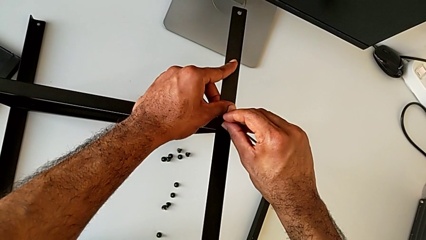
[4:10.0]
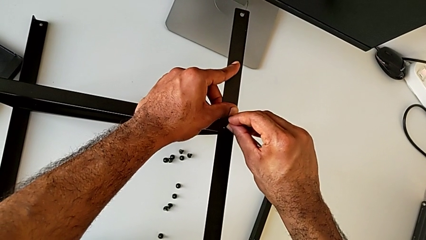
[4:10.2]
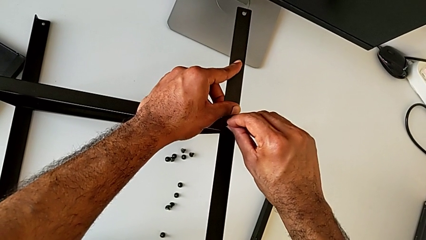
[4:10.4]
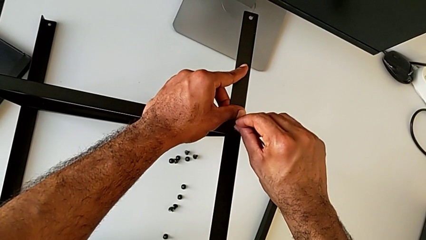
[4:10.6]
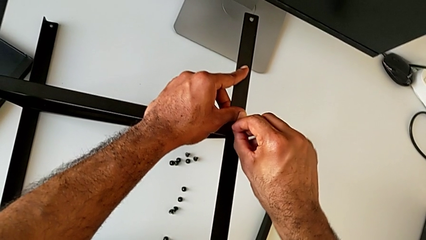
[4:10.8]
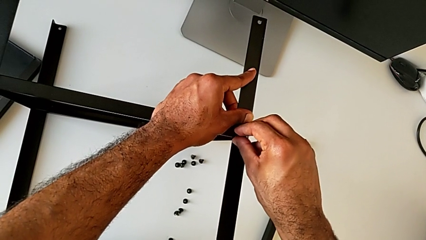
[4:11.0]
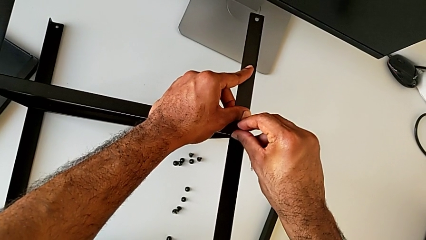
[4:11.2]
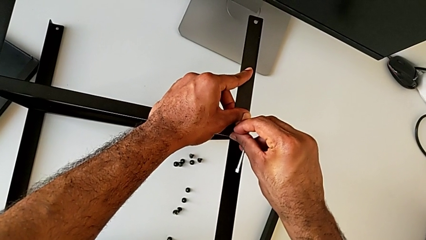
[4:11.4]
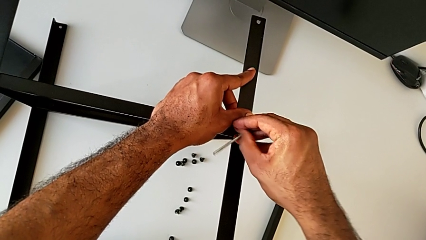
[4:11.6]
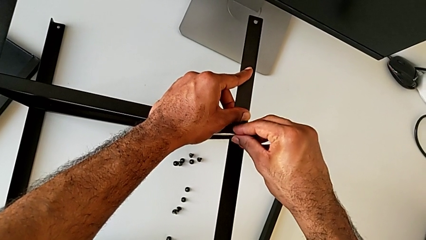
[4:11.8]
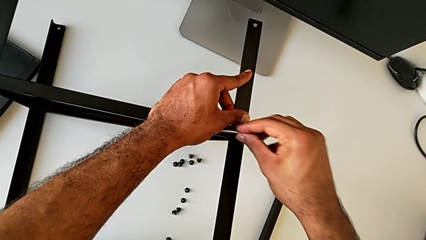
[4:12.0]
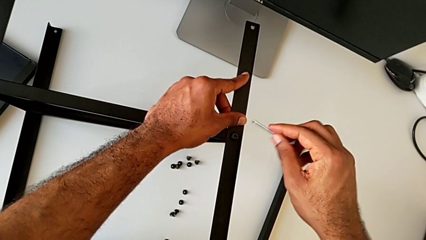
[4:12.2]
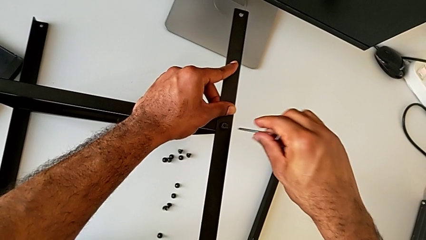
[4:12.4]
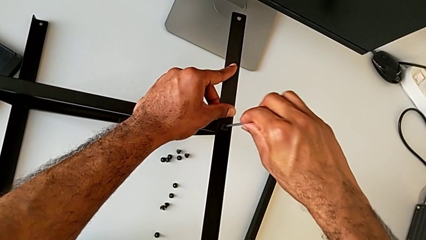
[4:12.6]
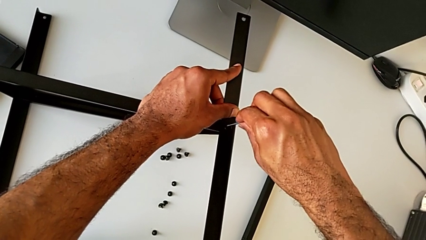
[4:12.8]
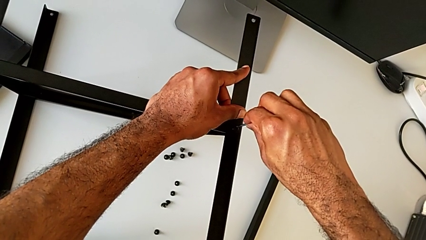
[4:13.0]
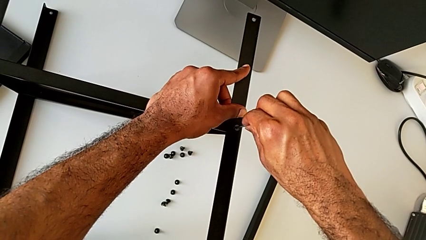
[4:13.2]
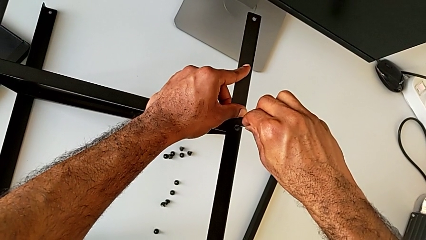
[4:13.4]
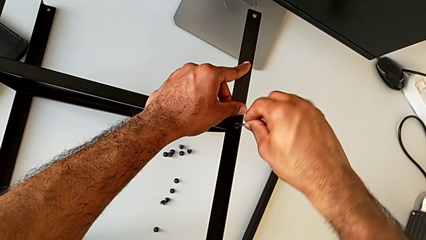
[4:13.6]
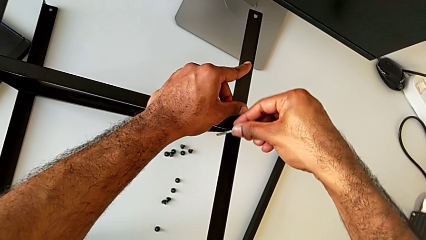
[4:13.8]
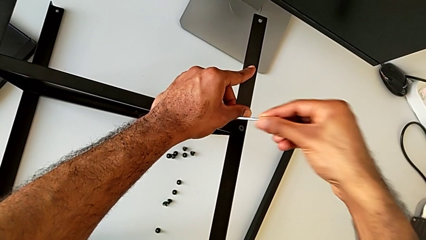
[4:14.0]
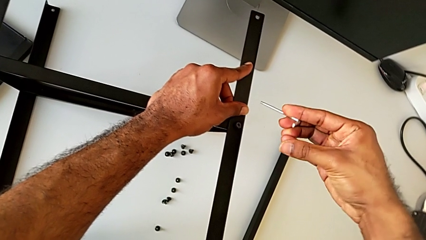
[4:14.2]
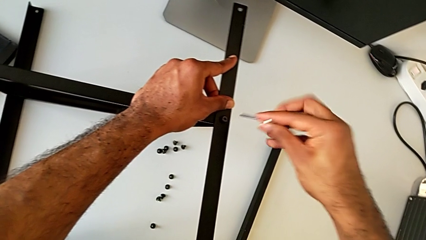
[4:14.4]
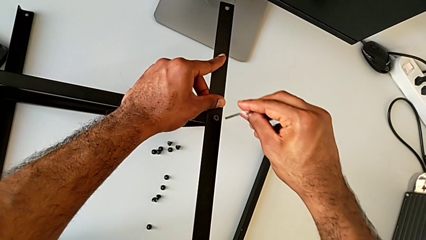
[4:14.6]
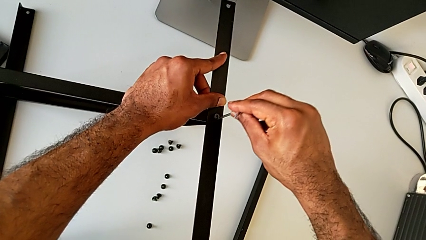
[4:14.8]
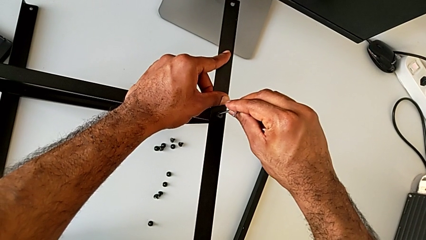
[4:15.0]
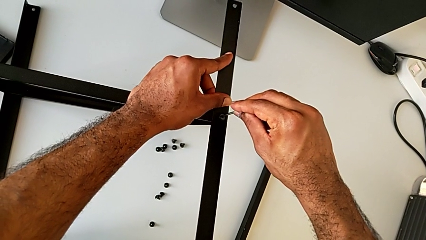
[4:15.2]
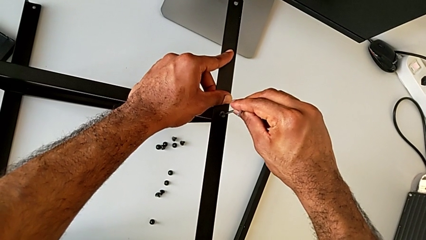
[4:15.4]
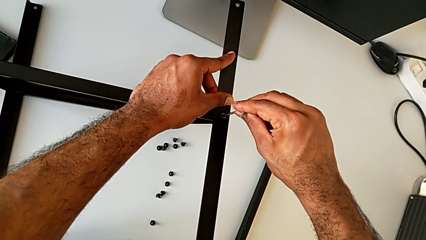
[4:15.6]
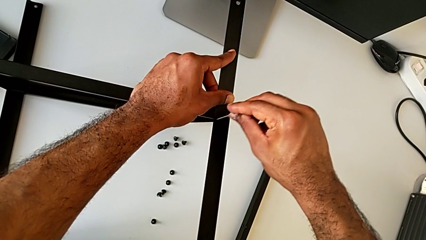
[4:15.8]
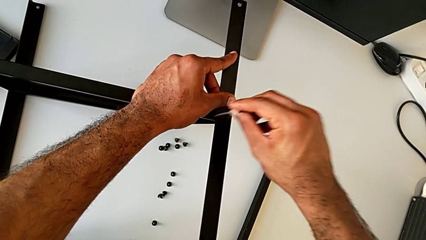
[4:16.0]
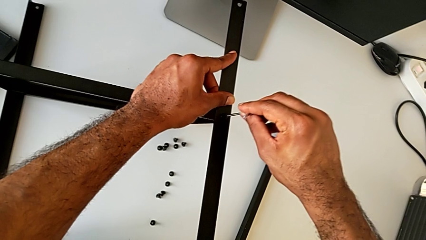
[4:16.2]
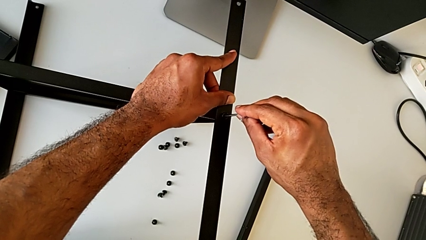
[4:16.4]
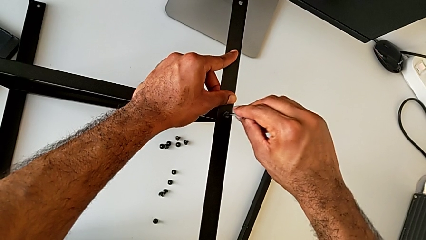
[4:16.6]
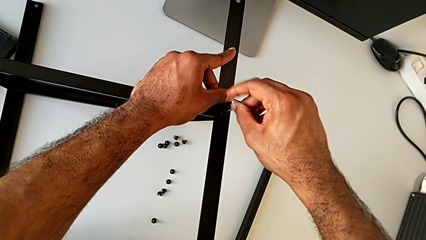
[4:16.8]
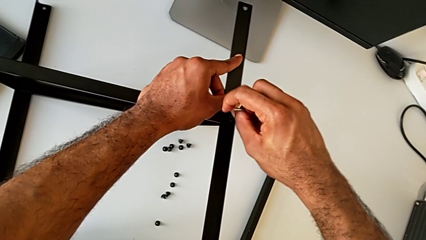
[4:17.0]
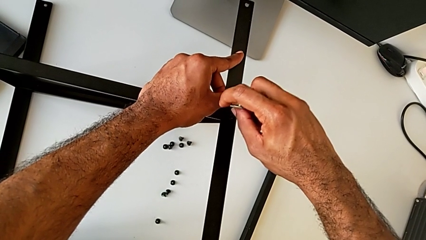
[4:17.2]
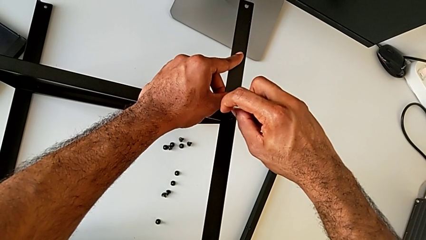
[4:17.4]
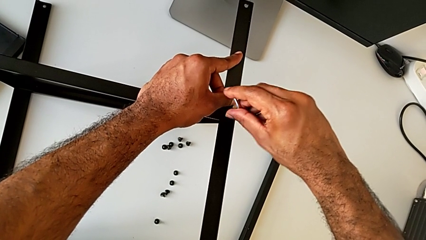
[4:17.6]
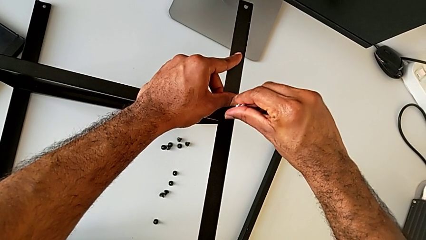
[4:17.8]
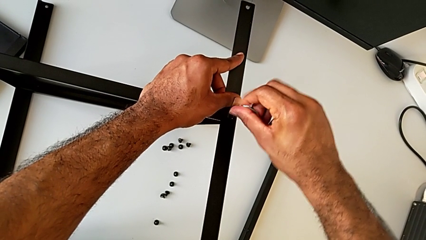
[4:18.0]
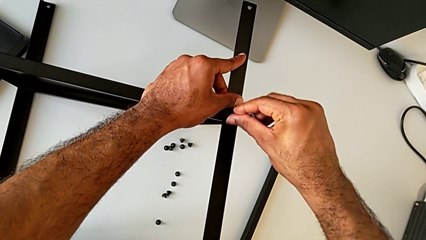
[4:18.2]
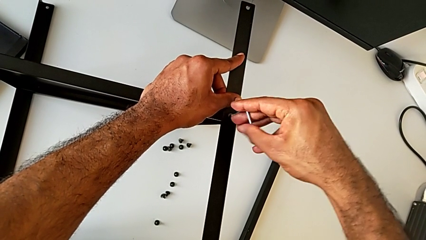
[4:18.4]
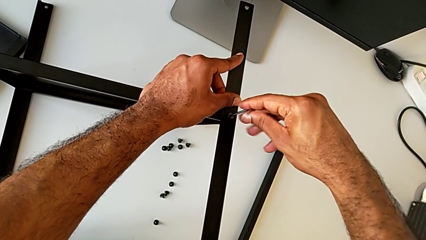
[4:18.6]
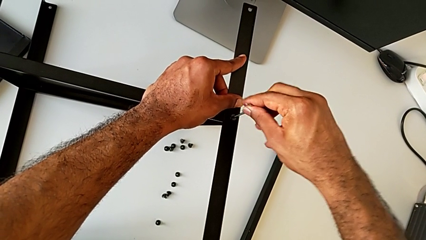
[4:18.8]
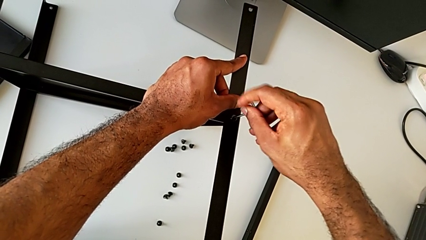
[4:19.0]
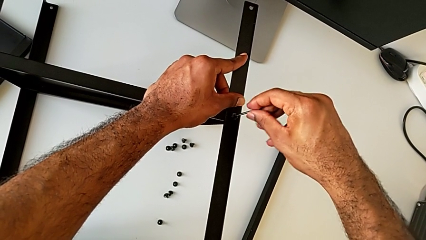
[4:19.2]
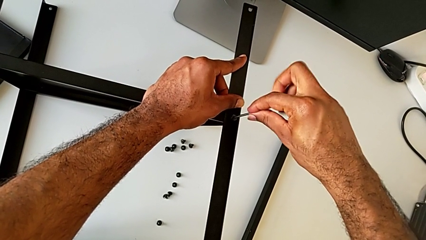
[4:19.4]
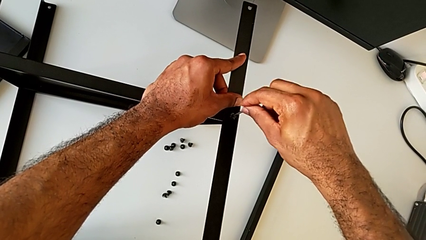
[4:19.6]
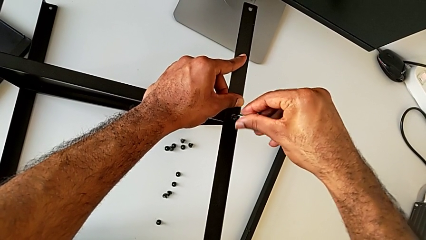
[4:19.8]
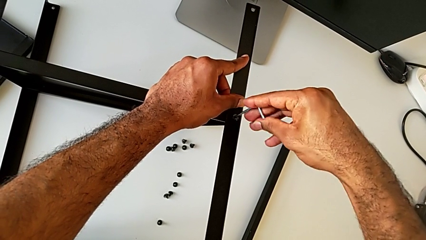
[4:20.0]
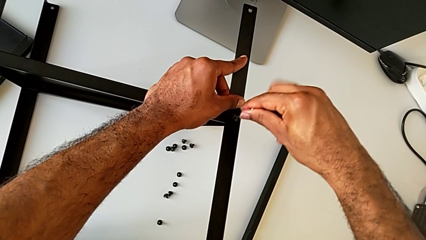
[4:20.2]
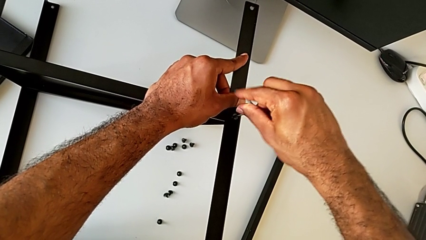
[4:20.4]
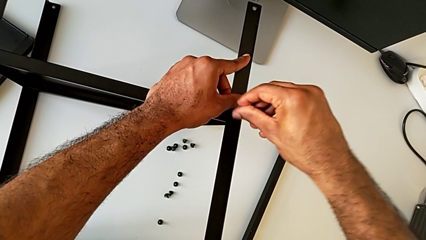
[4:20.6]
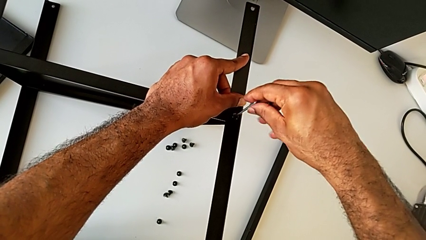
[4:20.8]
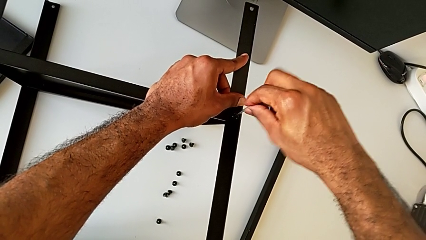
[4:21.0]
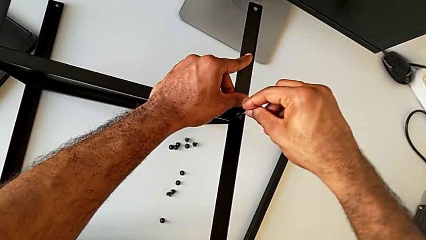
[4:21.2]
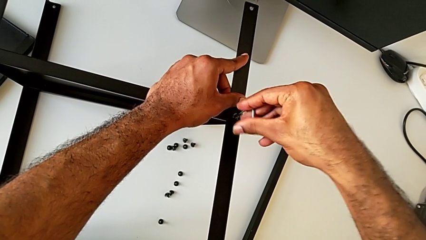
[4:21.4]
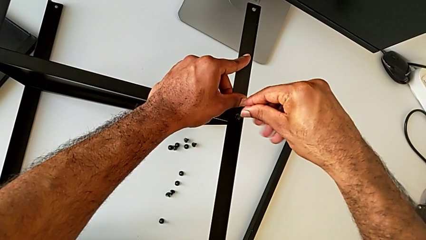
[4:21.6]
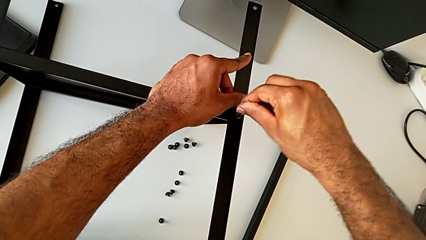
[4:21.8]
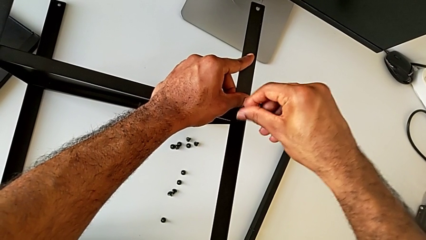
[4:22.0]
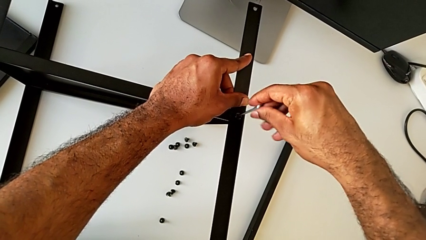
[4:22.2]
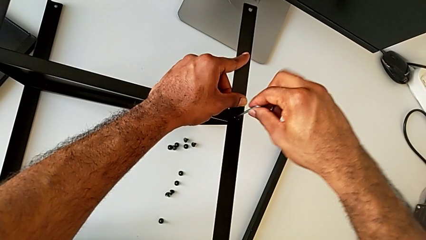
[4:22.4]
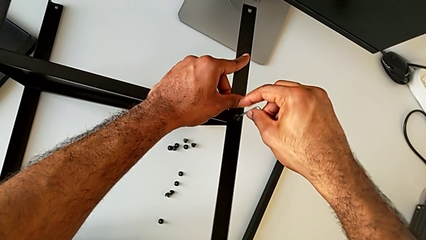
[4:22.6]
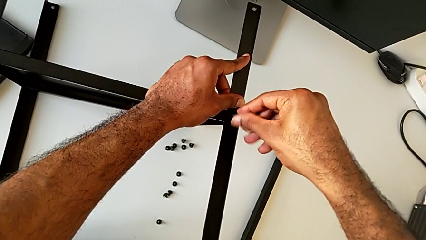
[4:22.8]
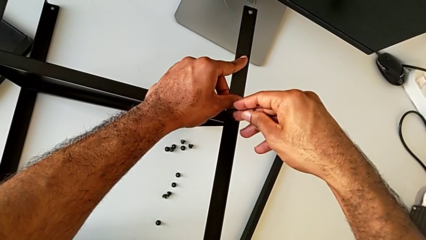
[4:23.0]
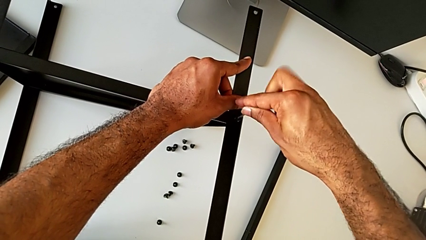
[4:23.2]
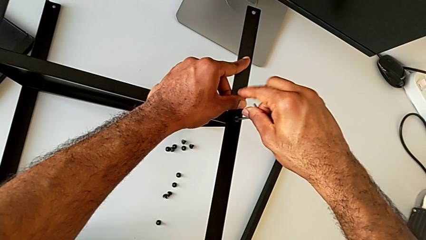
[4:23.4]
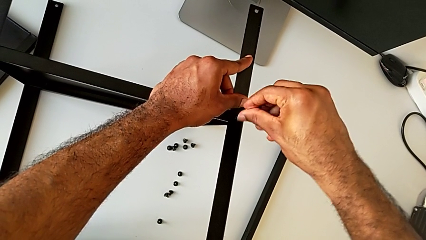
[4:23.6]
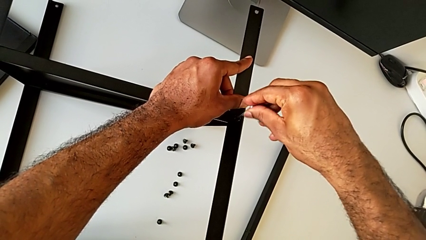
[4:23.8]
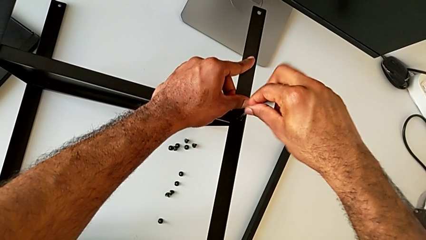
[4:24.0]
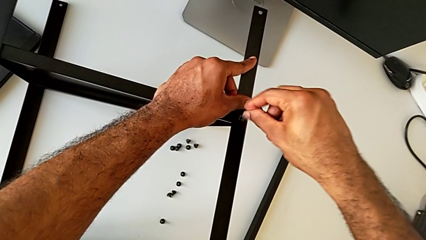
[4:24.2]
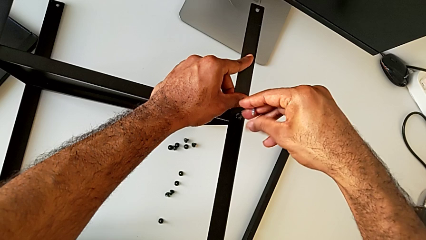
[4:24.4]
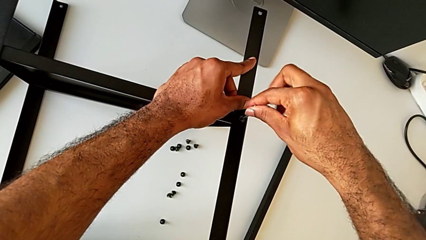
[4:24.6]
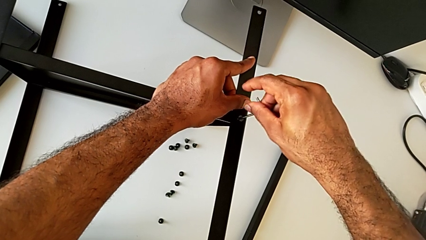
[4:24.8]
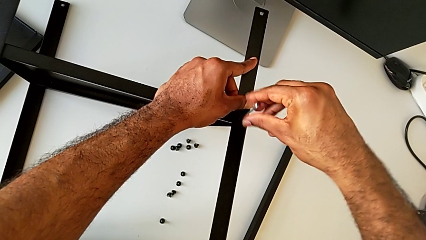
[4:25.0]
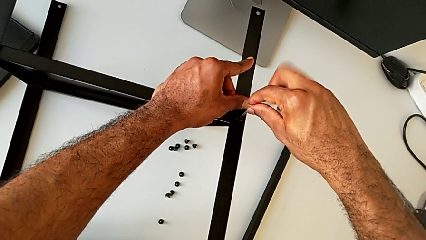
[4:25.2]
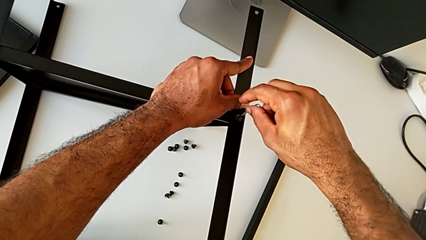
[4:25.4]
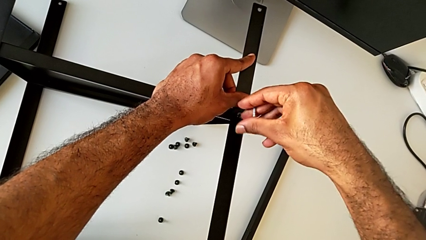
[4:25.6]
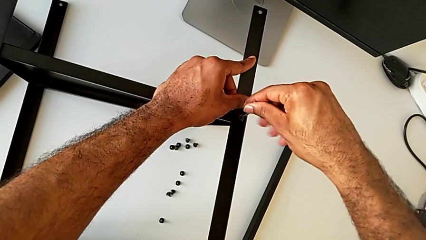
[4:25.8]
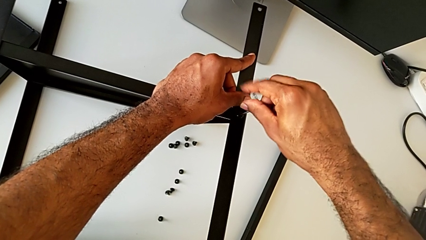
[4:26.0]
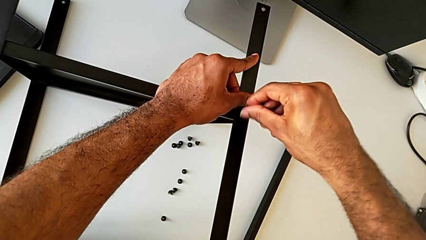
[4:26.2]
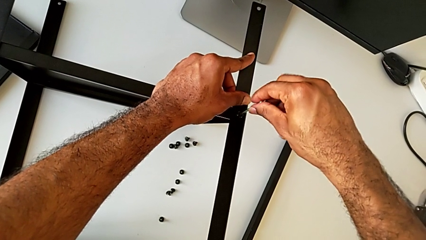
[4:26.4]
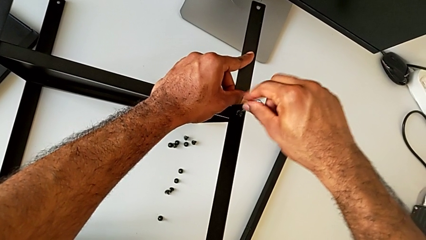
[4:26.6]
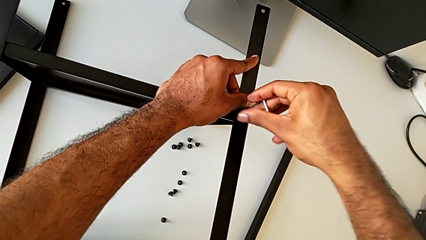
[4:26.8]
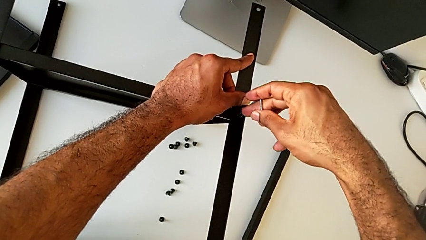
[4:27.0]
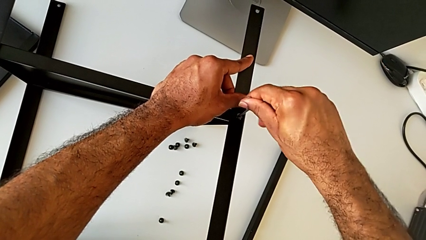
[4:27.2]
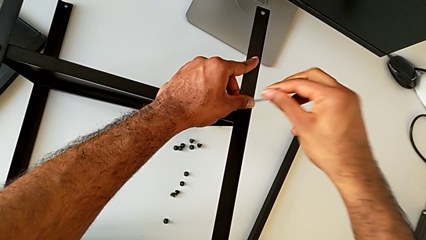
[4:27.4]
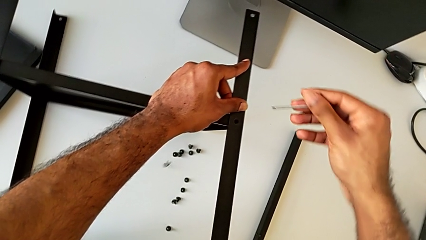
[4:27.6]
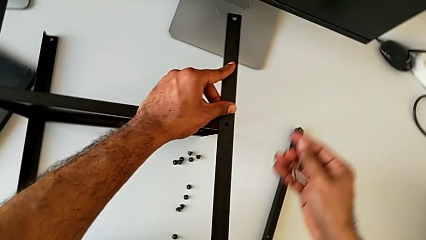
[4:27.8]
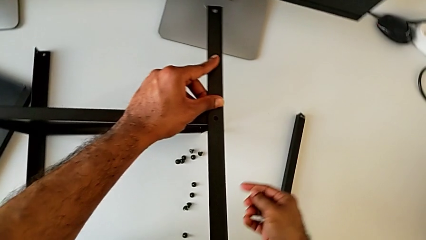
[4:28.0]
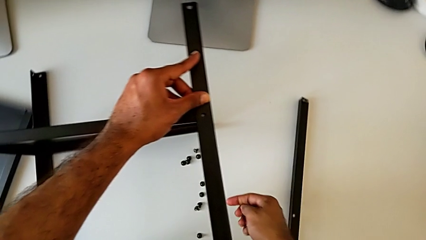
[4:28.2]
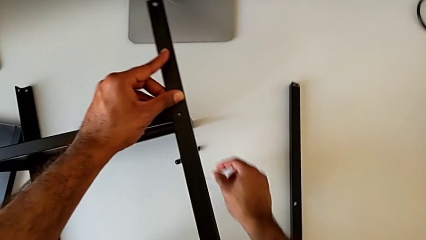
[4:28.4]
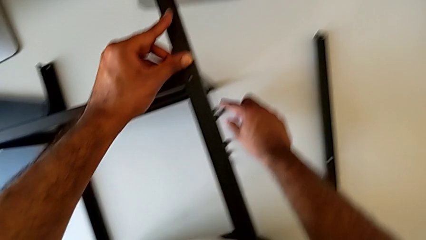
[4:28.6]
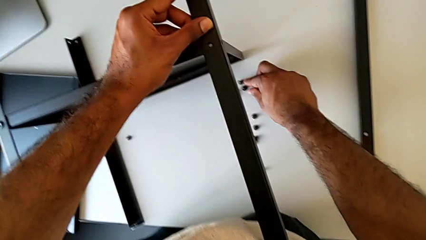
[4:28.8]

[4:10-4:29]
The camera wearer is attempting to screw the third leg of the bottom tray. They screw the hex socket head and wrongly drop it.
